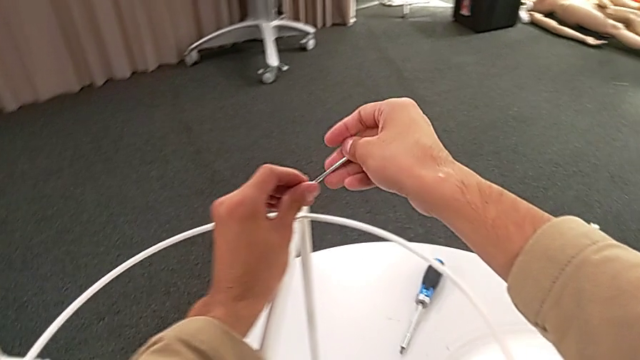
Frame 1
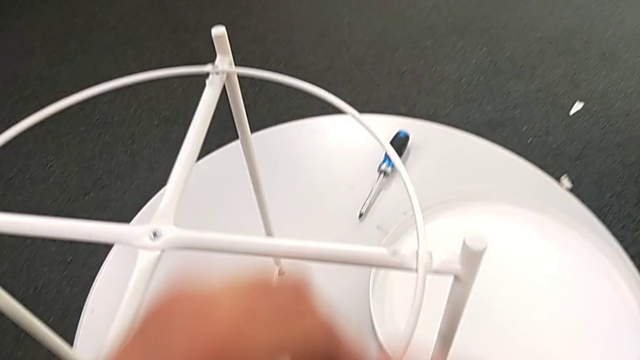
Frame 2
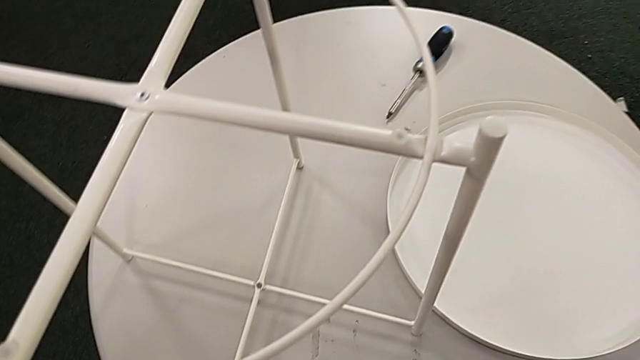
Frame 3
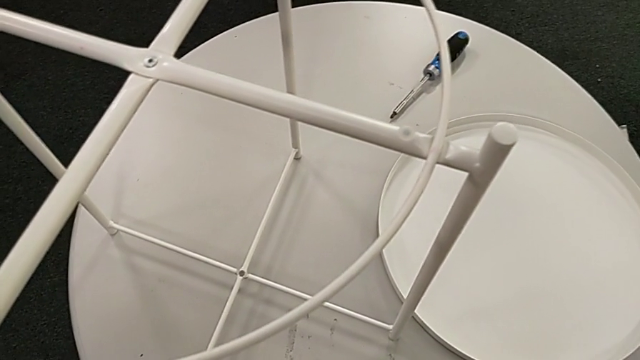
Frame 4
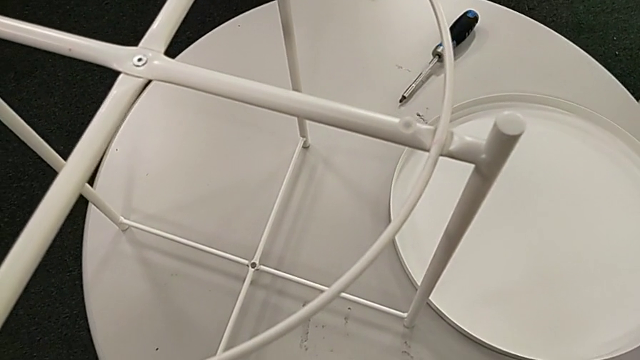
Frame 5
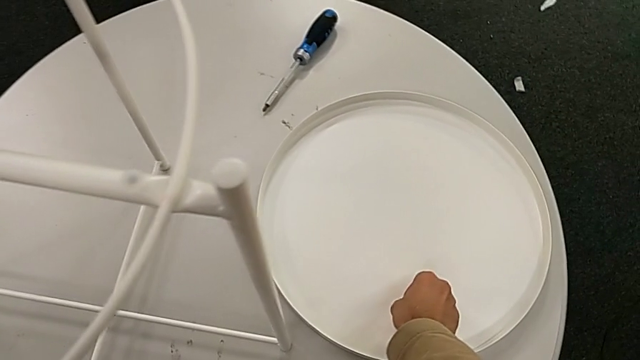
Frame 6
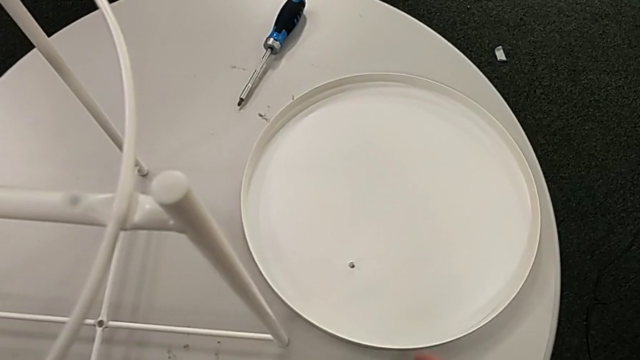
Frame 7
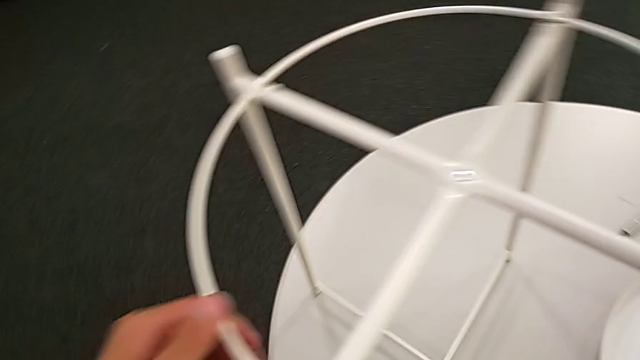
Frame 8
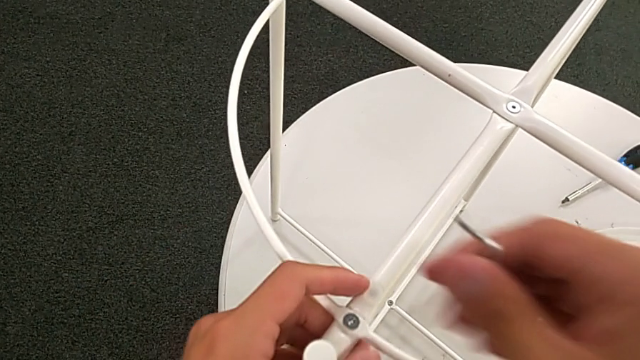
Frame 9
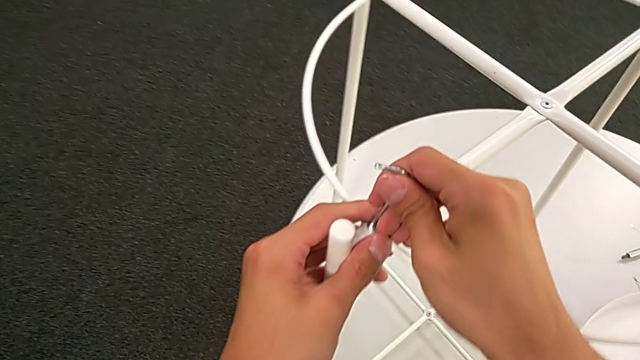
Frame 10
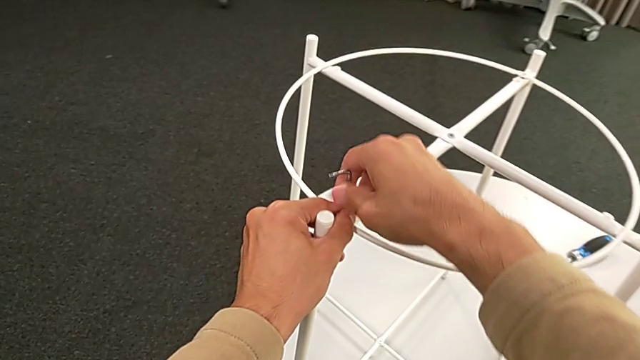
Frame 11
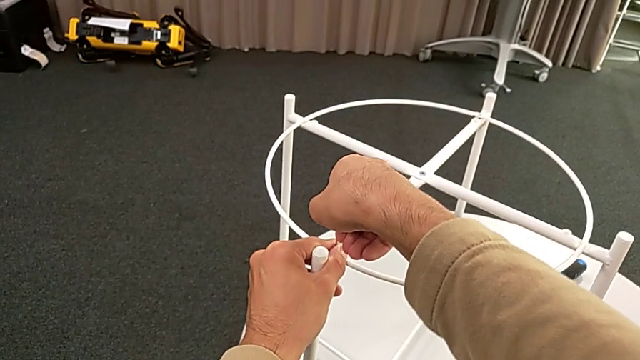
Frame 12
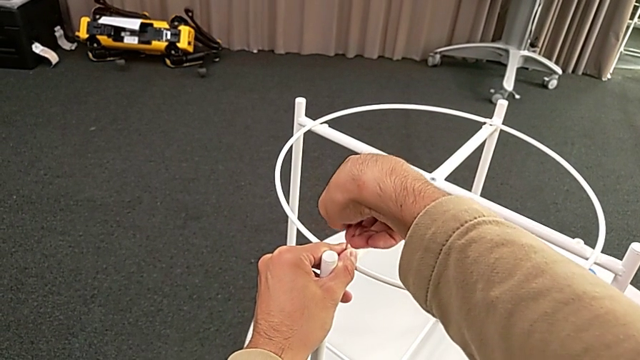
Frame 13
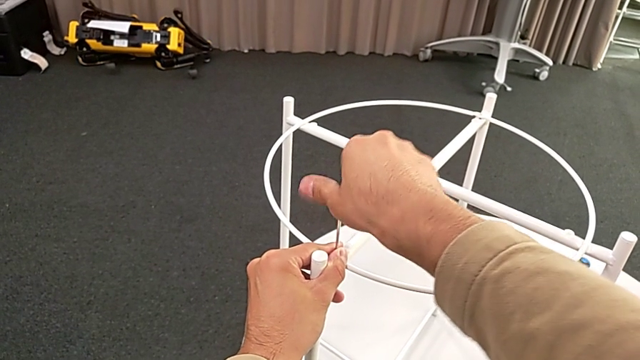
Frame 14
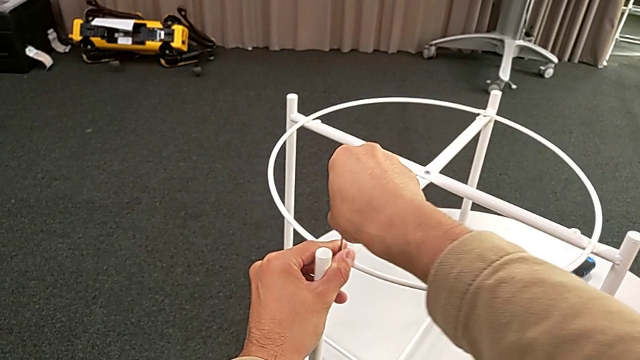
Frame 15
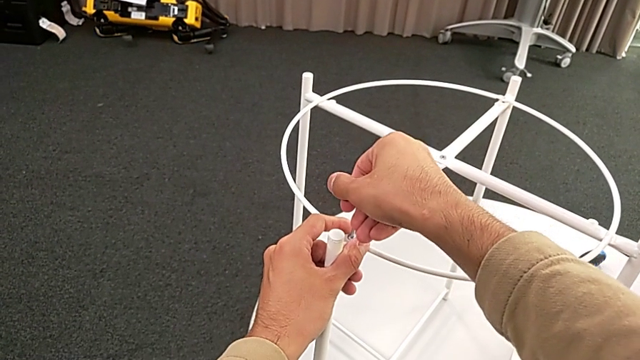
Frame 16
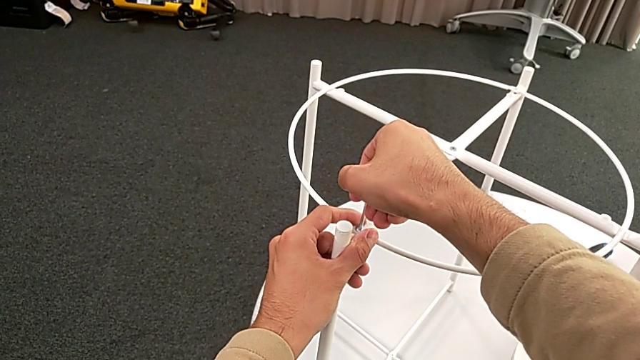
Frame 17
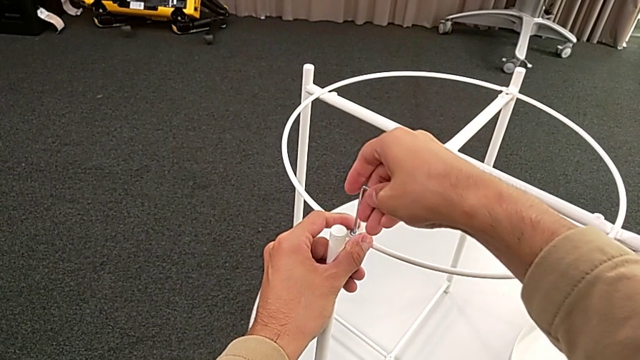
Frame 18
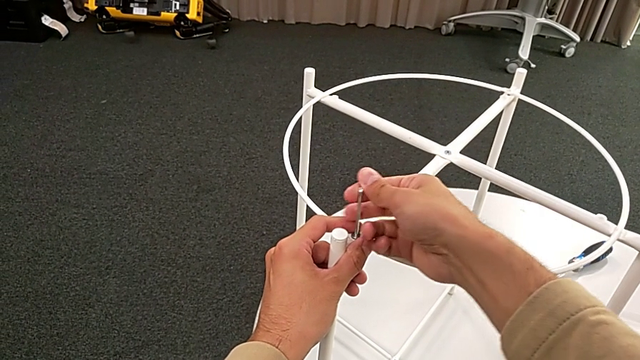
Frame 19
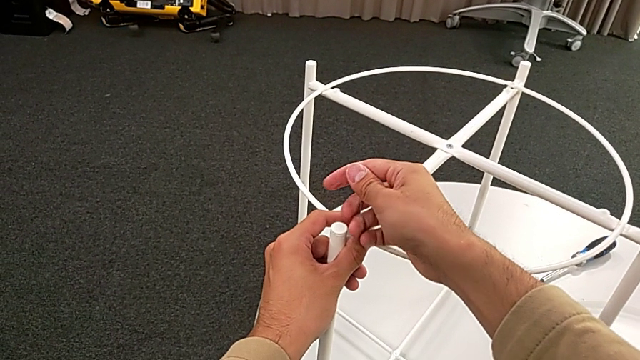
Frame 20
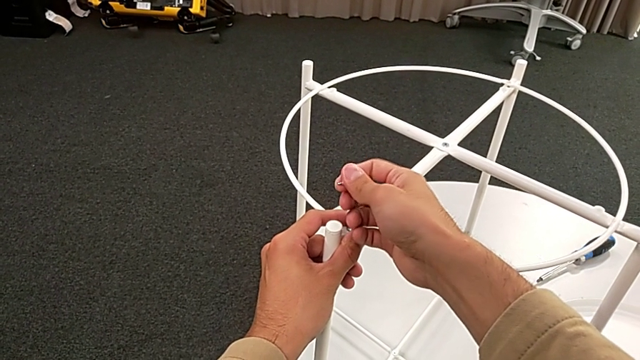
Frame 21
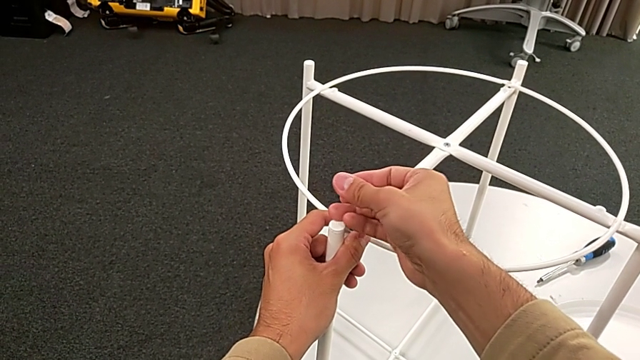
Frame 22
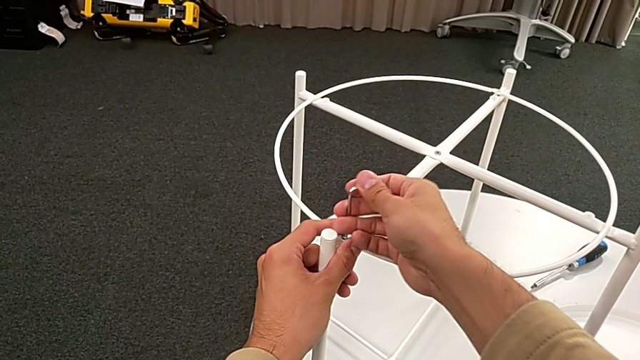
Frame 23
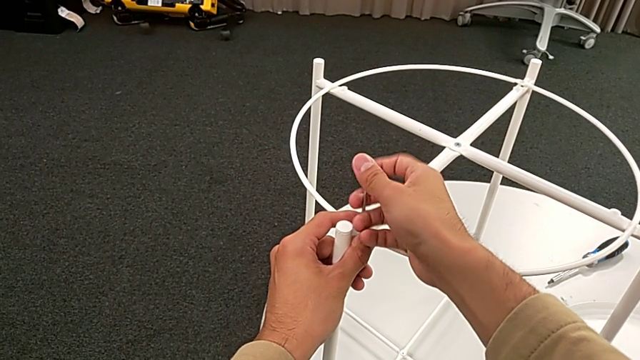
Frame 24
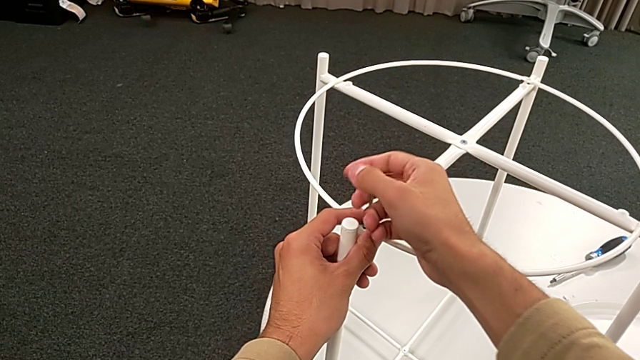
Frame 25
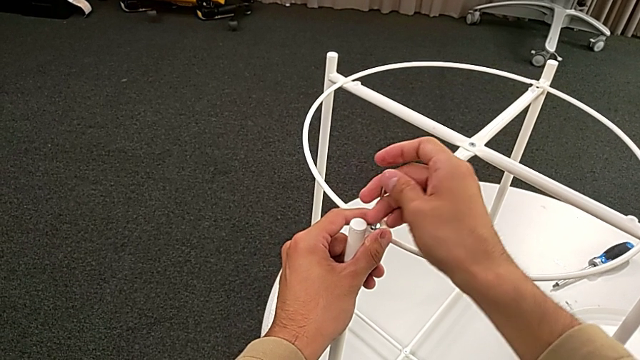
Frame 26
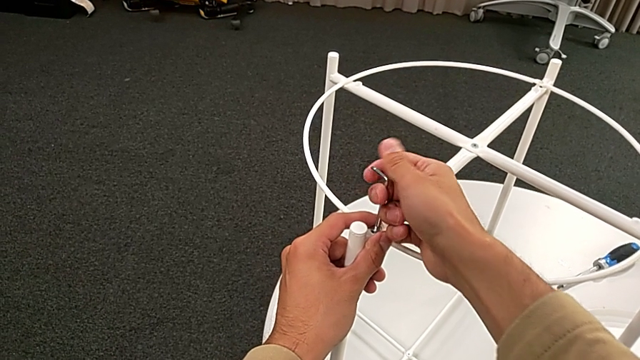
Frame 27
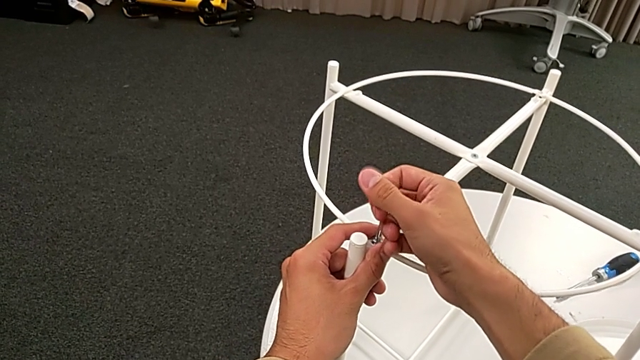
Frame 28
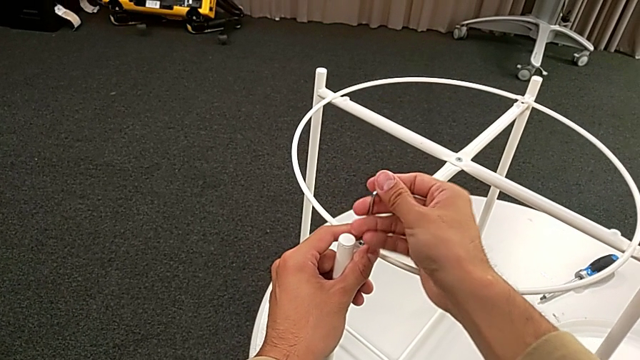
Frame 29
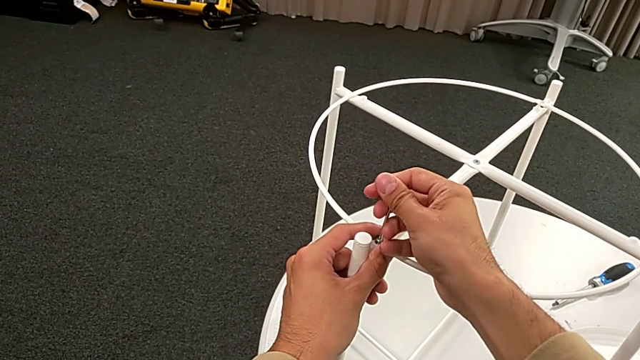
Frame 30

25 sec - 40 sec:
The camera wearer is disassembling the top circle of the table. They place the hex socket head, insert the Allen wrench and begin to unscrew the hex socket head.

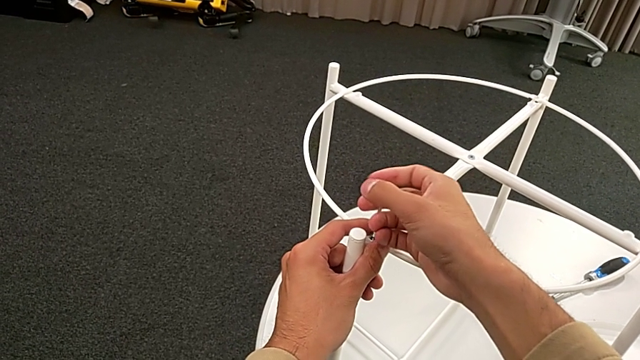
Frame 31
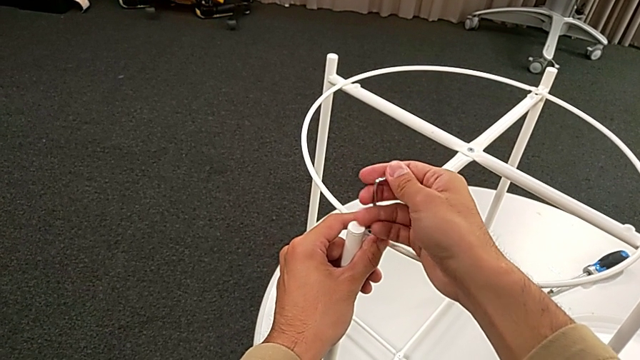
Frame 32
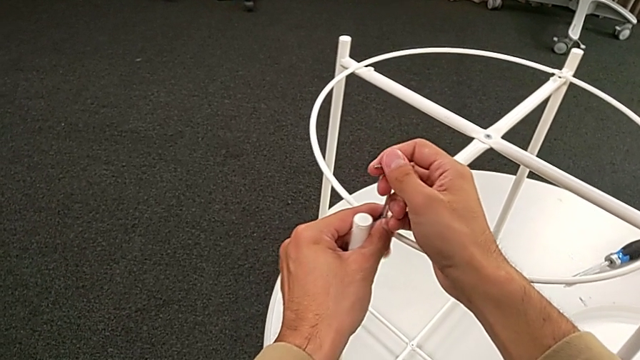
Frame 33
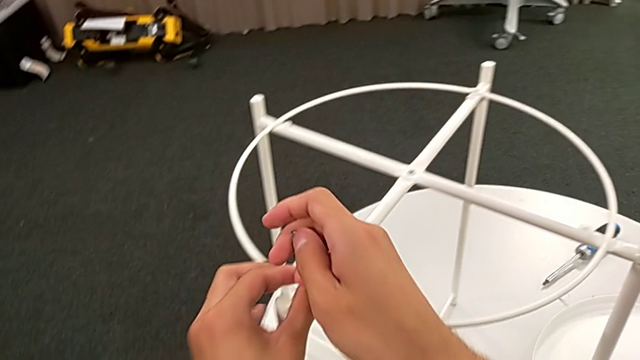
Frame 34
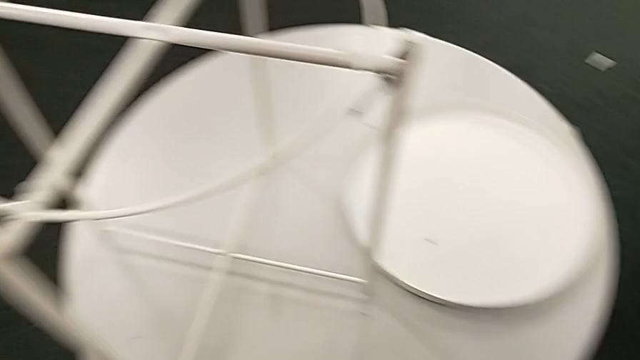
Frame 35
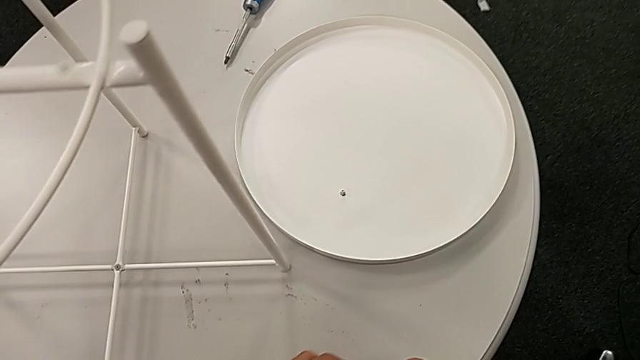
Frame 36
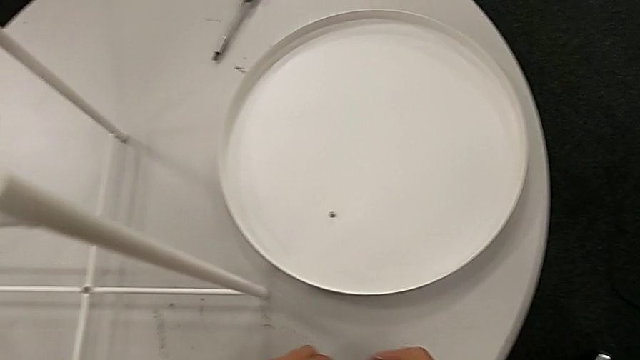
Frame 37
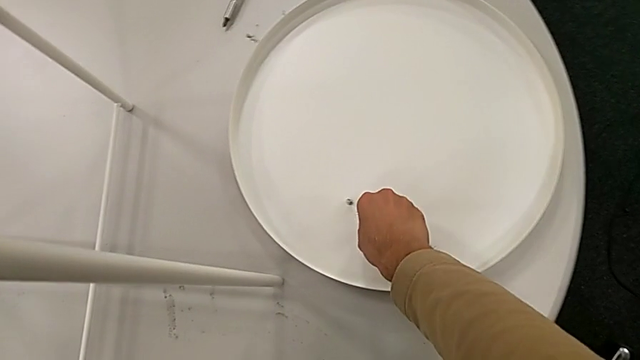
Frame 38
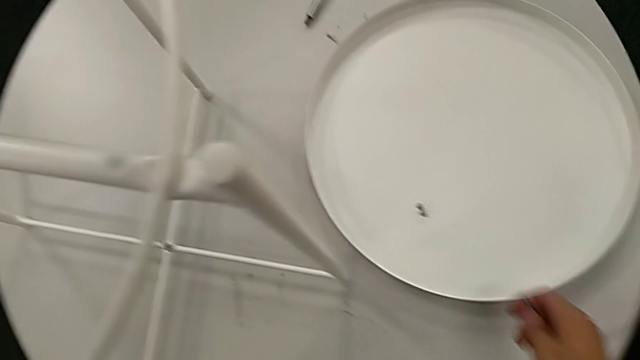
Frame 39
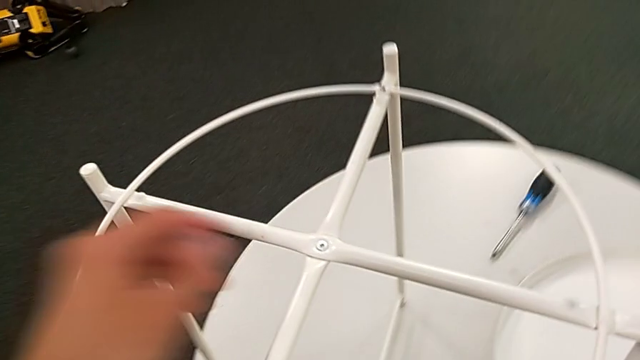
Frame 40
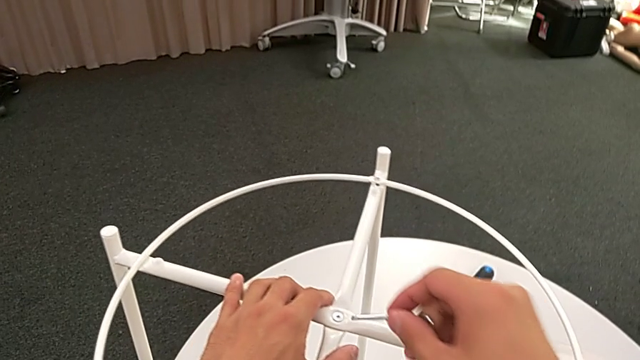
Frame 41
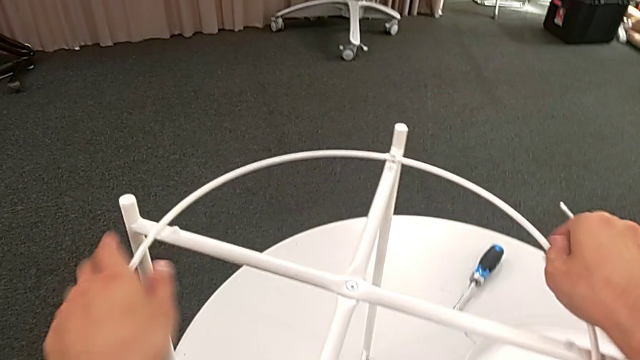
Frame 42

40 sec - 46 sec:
The camera wearer is disassembling the top circle of the table. They withdraw the Allen wrench with the right hand, disassemble the hex socket head with the left hand, place the hex socket head, grab the circle and disassemble it.
